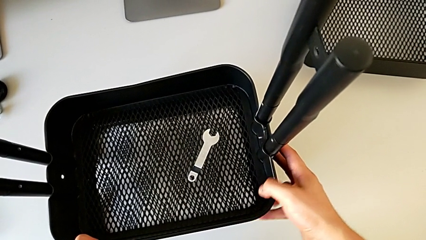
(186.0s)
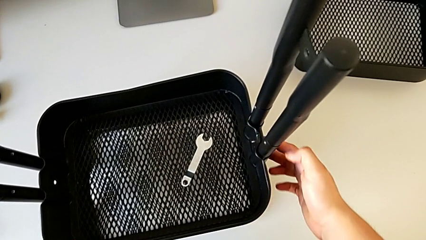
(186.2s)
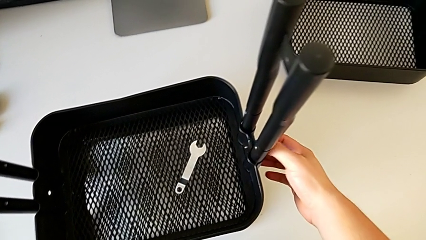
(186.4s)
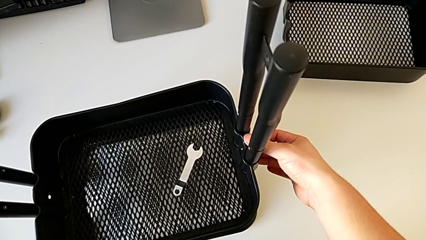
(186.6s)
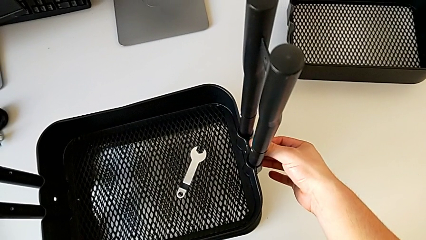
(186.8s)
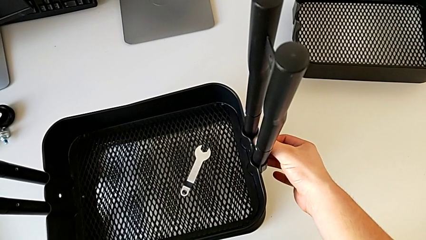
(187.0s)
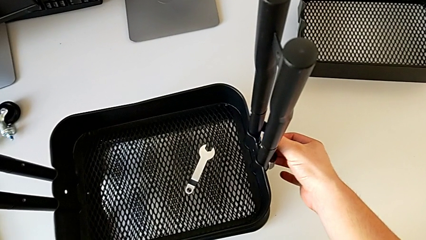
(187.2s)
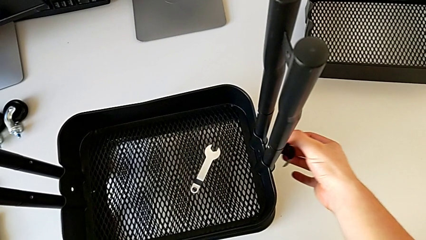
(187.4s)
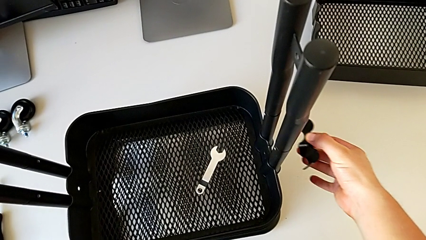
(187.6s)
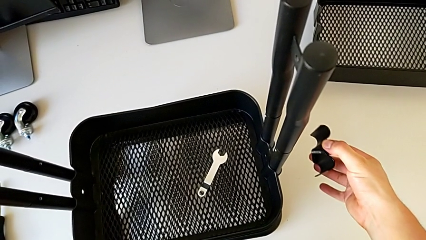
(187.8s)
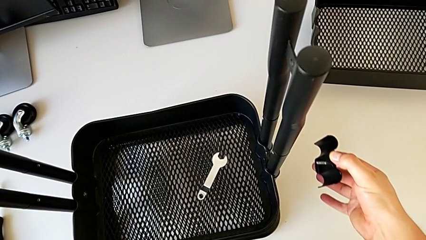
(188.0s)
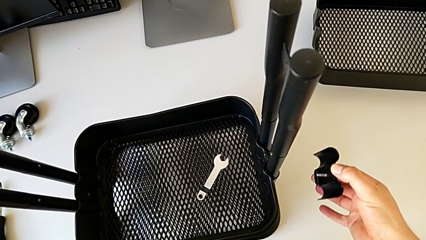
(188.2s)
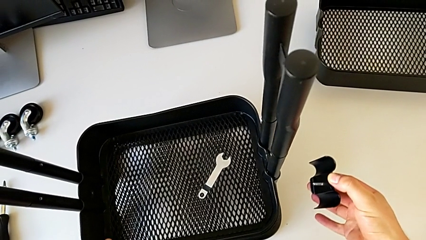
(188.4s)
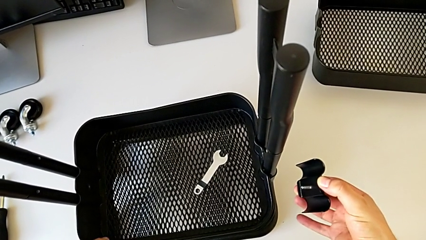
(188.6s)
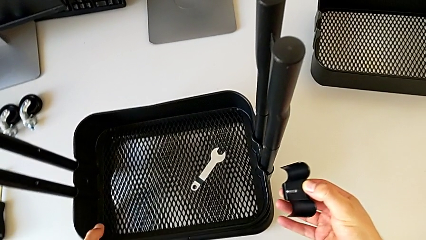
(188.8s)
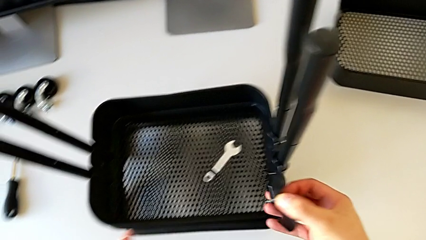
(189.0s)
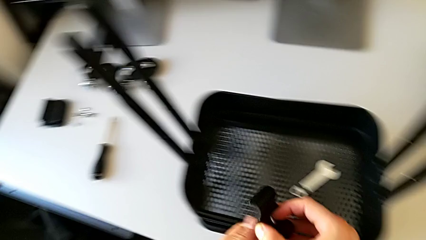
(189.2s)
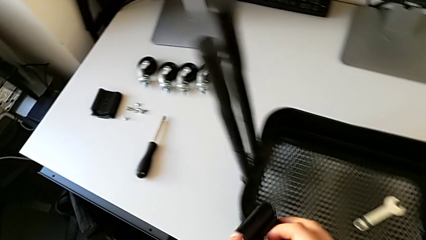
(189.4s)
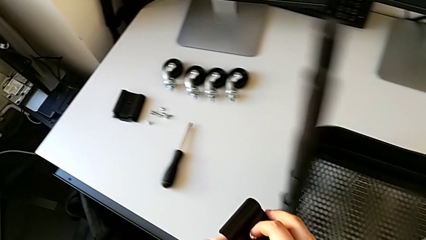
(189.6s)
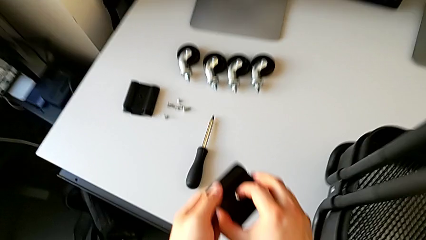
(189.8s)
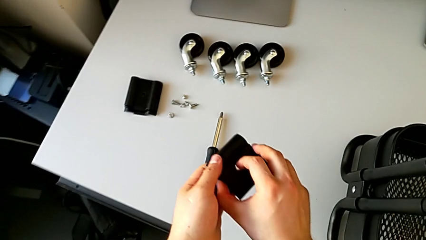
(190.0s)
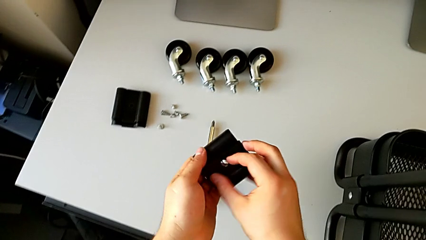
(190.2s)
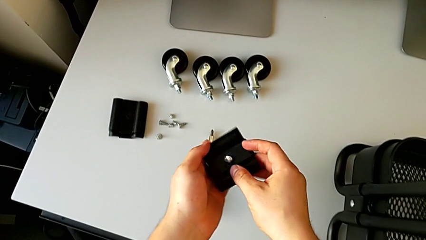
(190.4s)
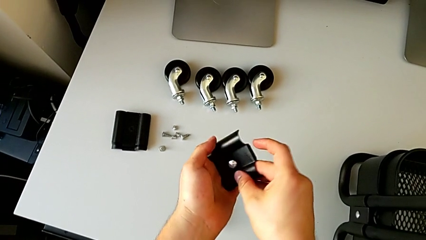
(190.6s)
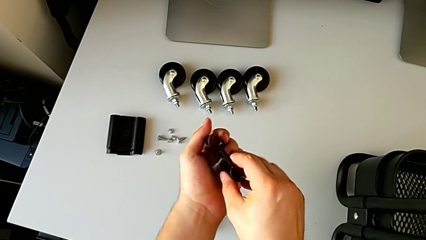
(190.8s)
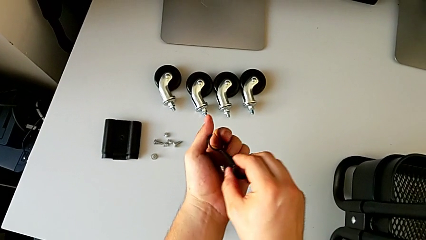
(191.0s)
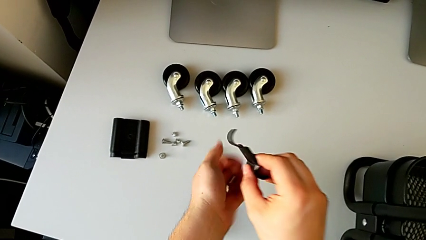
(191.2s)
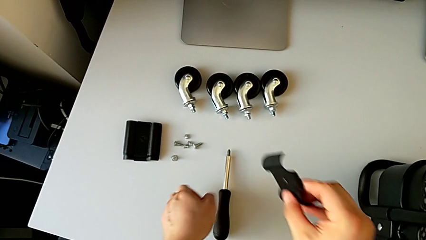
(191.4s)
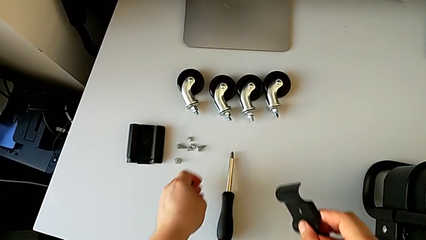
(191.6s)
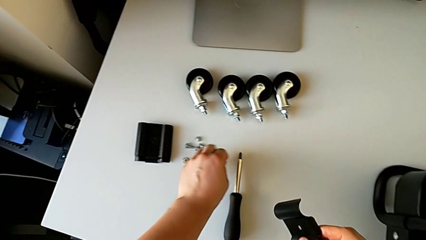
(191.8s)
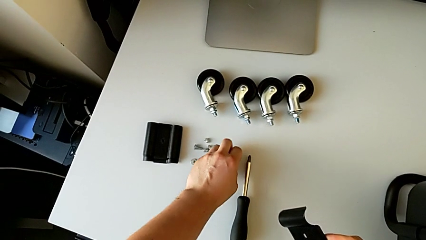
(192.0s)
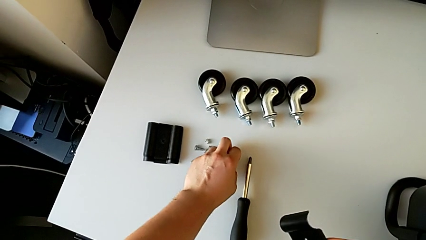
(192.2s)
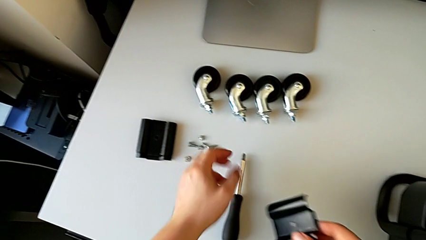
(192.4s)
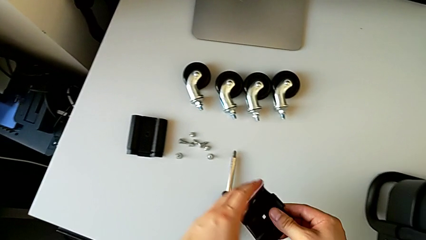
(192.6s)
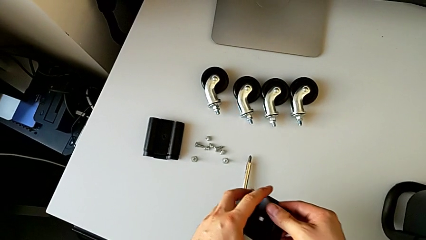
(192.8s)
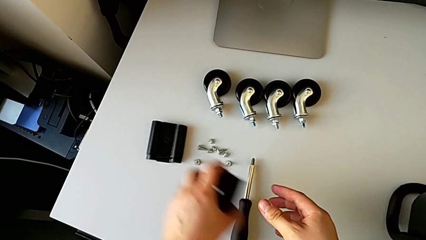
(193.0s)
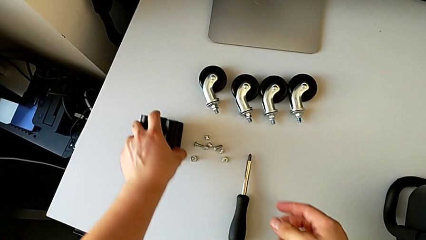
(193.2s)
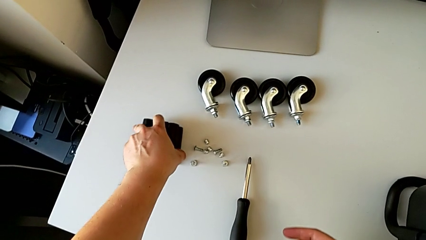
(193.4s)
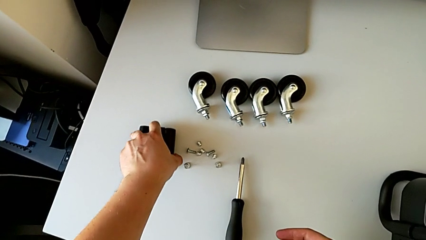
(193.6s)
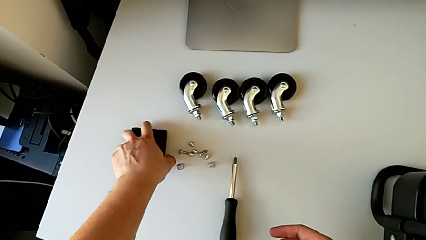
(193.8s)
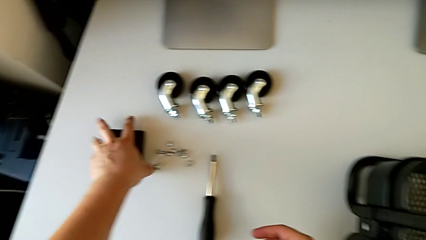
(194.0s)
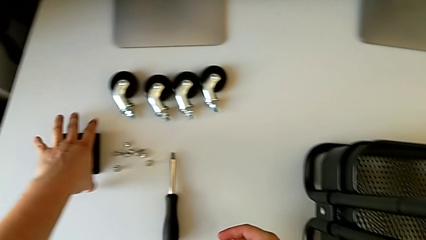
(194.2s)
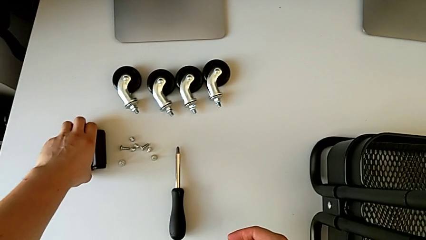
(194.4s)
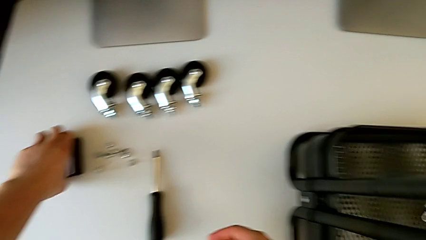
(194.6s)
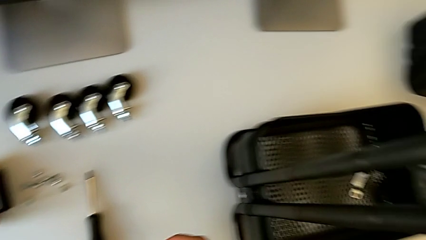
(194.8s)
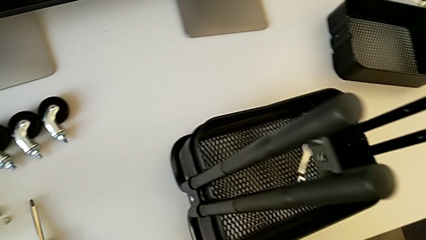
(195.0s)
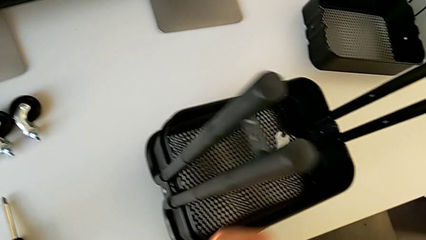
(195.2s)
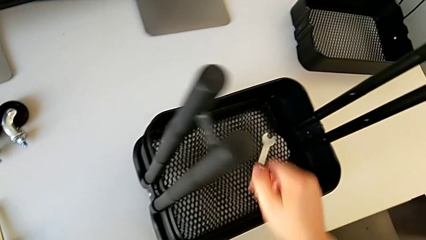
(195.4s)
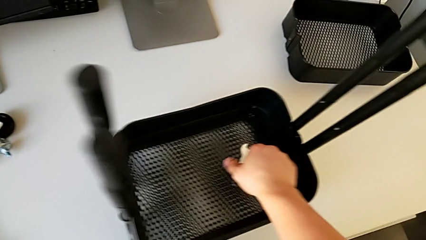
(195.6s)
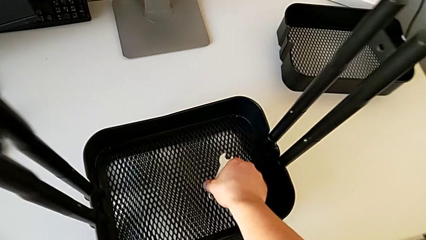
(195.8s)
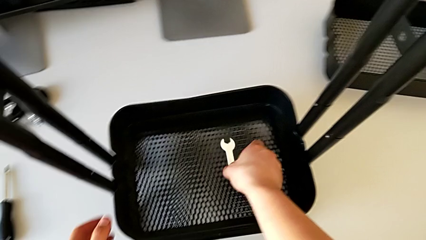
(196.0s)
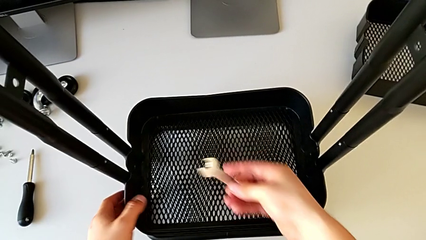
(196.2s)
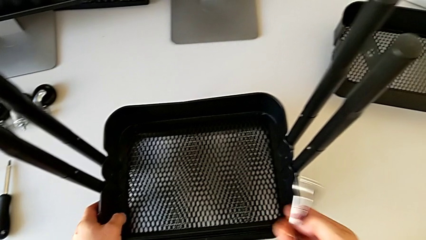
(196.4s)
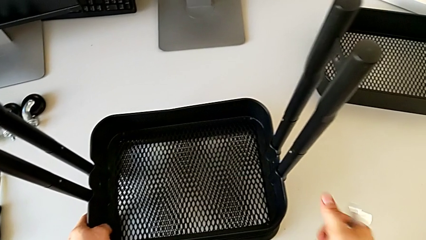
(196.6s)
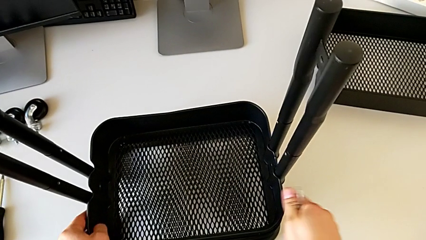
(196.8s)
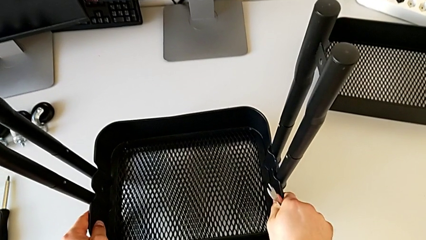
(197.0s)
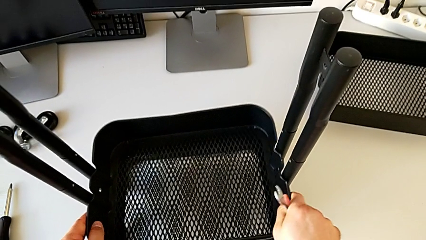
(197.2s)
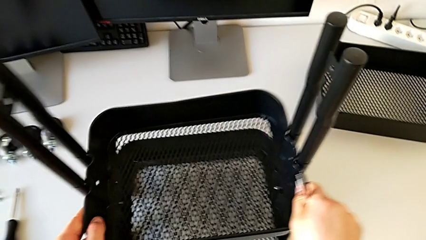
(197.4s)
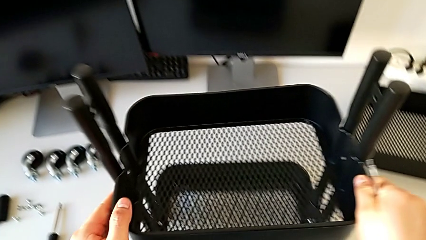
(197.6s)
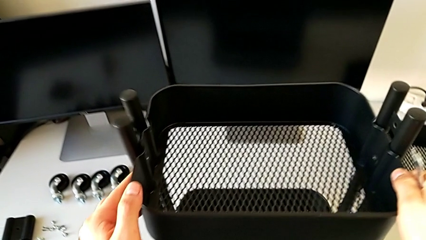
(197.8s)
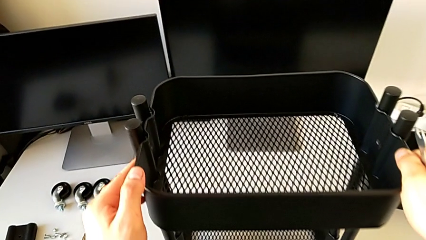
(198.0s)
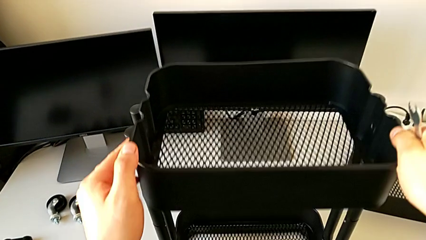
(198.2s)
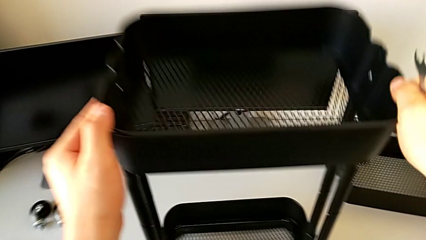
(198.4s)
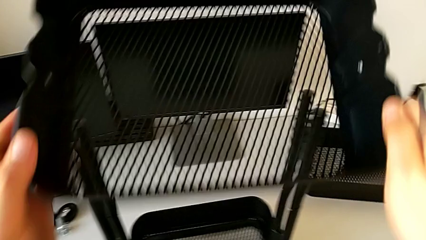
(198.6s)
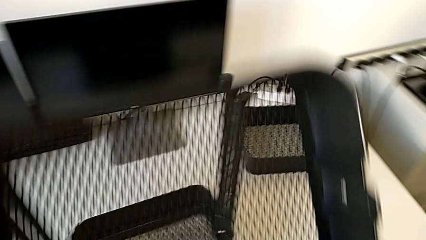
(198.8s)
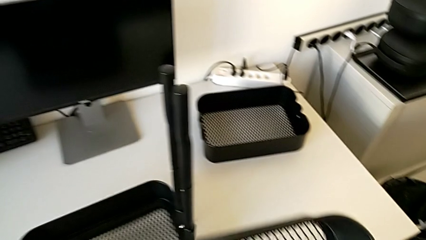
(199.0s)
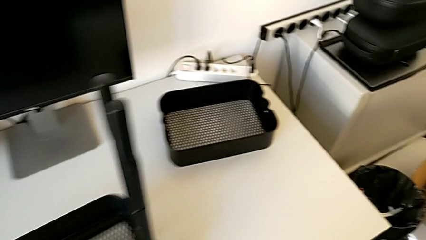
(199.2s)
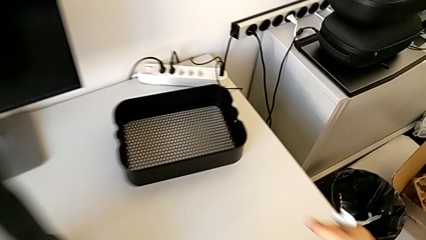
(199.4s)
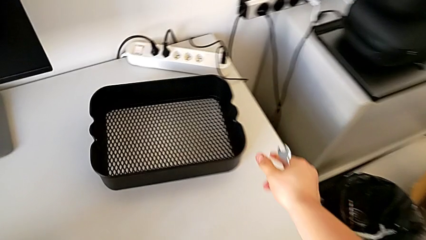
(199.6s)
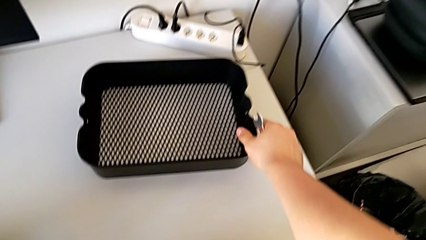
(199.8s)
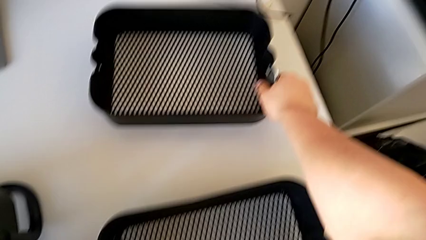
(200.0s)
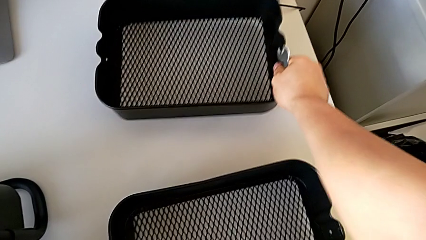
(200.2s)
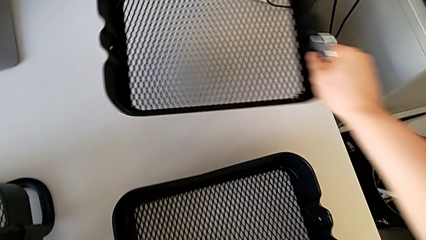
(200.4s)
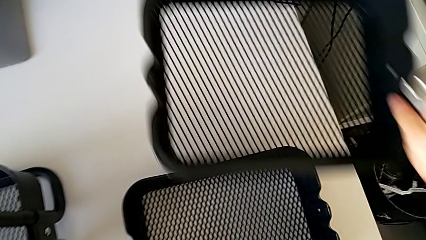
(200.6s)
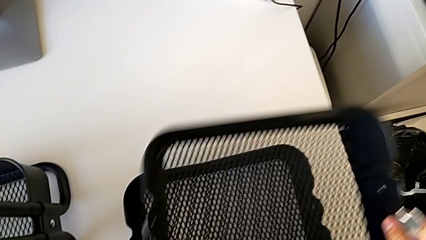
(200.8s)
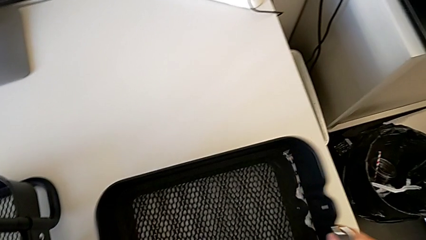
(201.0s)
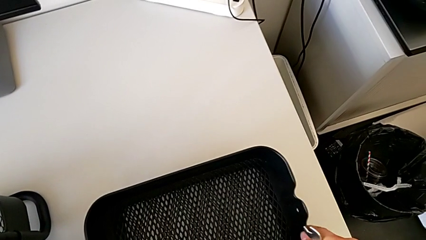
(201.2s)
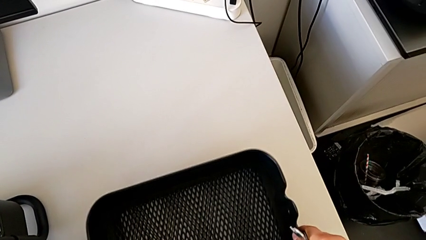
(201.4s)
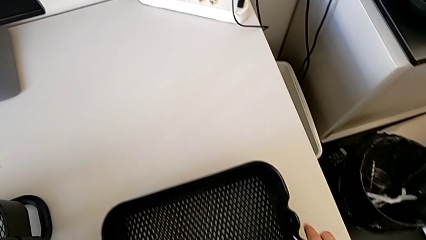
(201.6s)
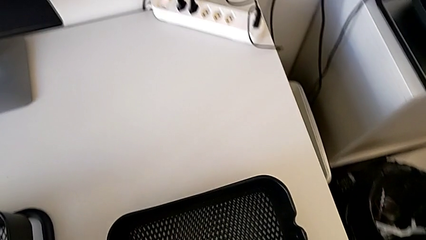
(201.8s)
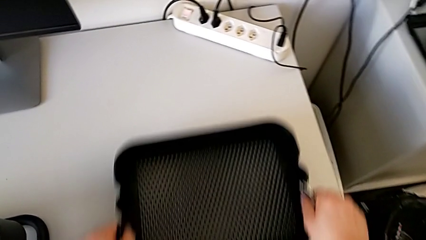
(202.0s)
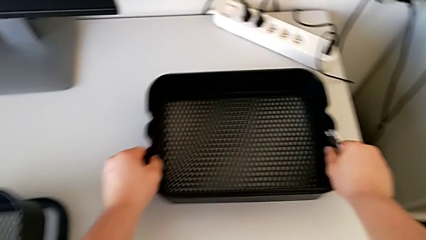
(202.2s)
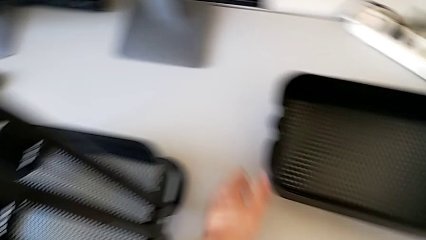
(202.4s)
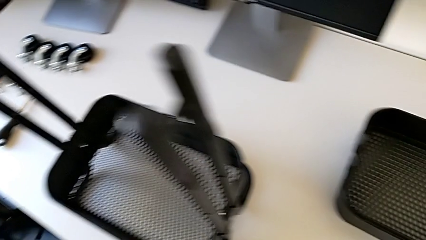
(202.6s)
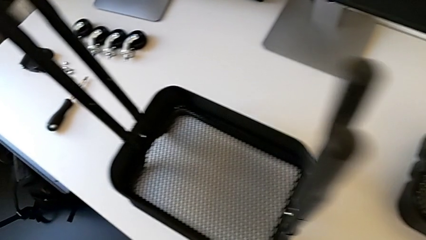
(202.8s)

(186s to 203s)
The camera wearer is disassembling the tray in the middle. They disassemble the bracket, disassemble the bolt, slide the grid tray, grab the bolt, place it, place the hexagon cap nut, grab the bracket, place it, align it, grab the hexagonal wrench, slide the grid tray, disassemble it, place it with the left hand, lift it with the right hand and align it.
